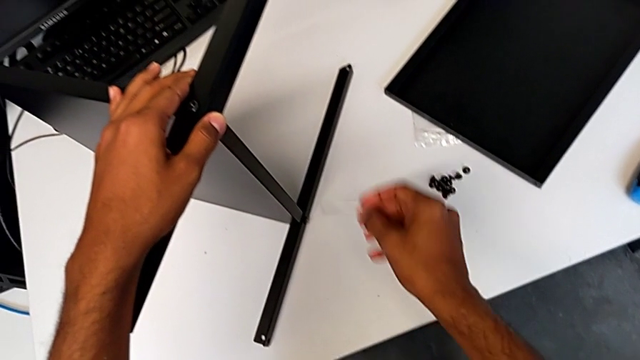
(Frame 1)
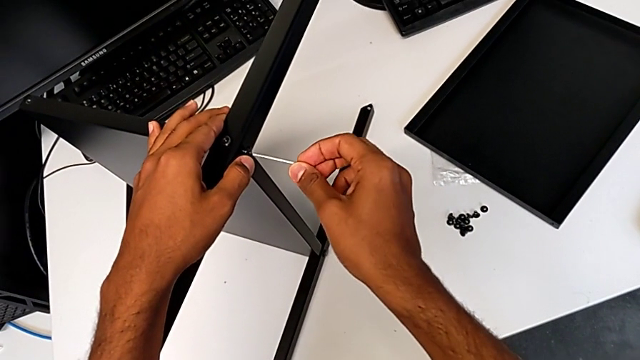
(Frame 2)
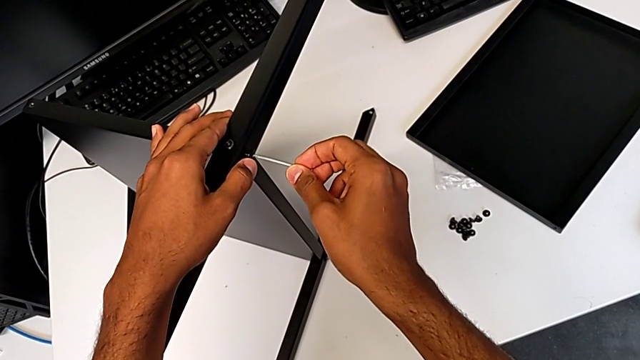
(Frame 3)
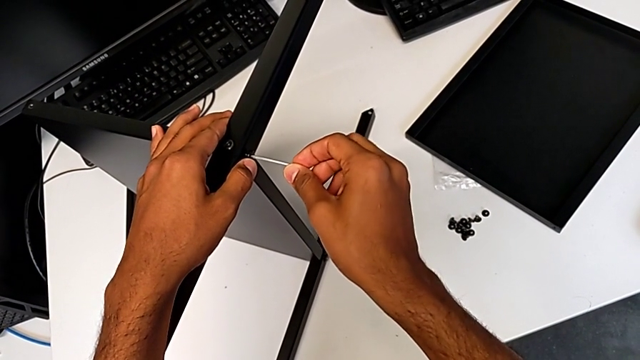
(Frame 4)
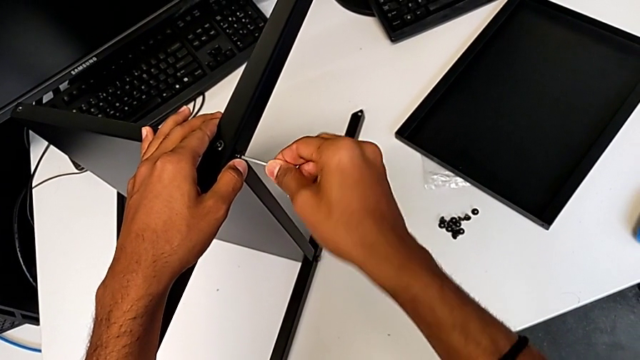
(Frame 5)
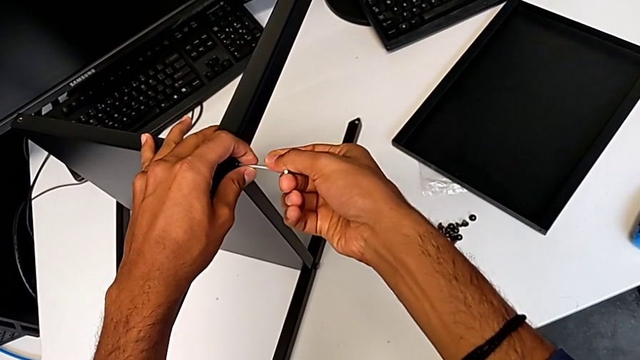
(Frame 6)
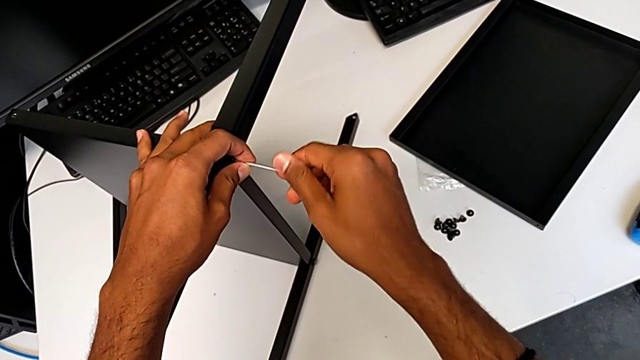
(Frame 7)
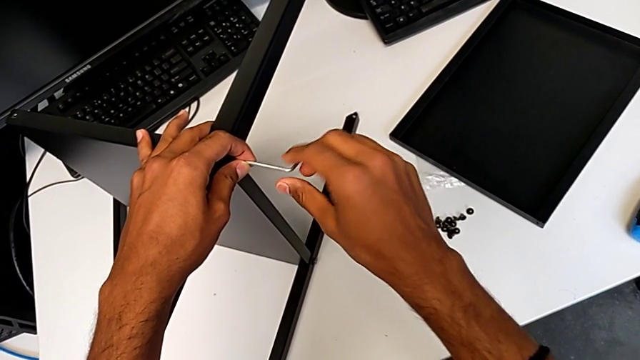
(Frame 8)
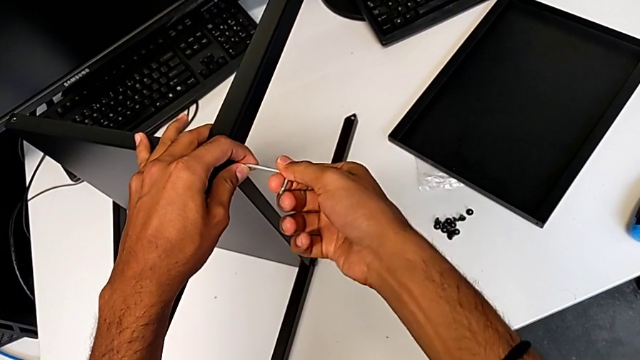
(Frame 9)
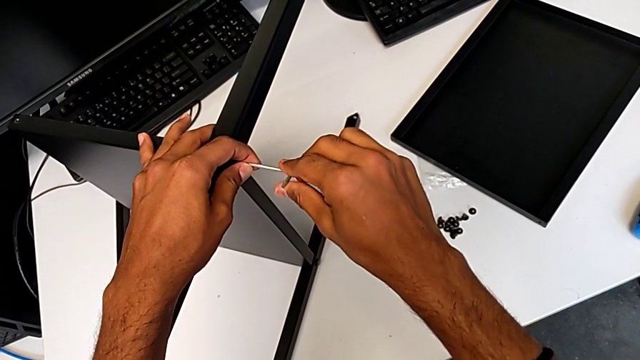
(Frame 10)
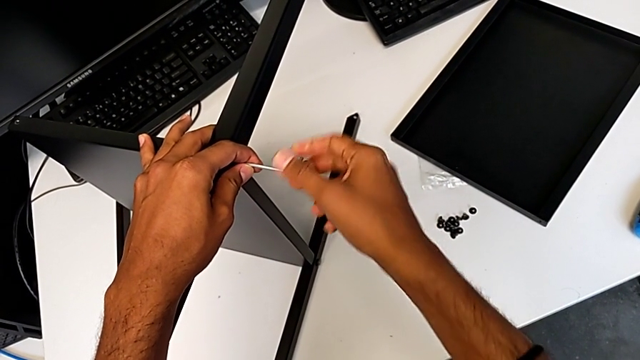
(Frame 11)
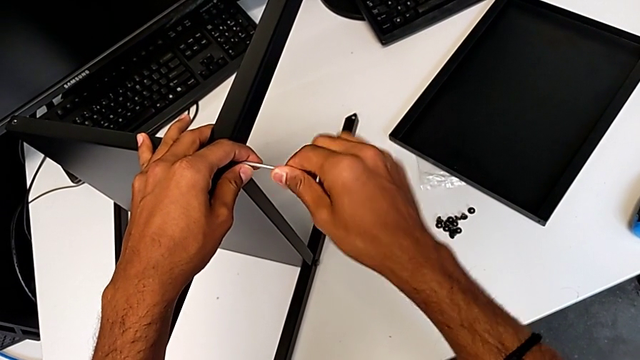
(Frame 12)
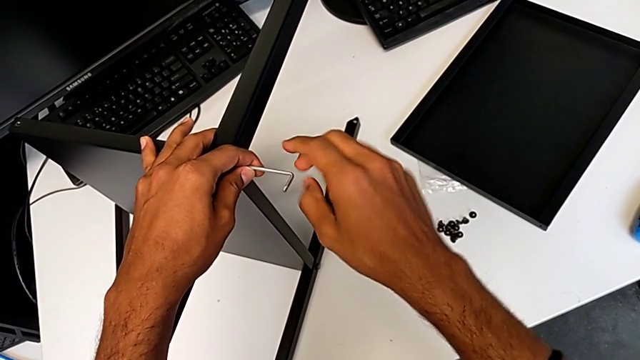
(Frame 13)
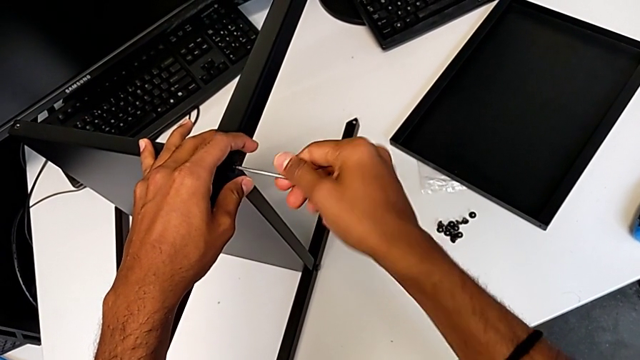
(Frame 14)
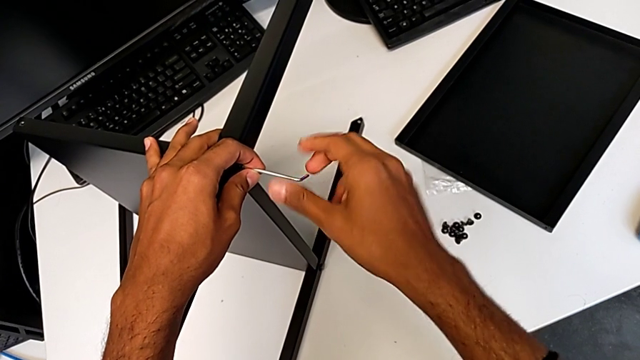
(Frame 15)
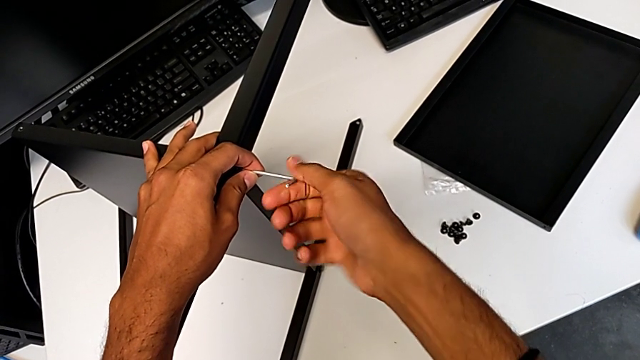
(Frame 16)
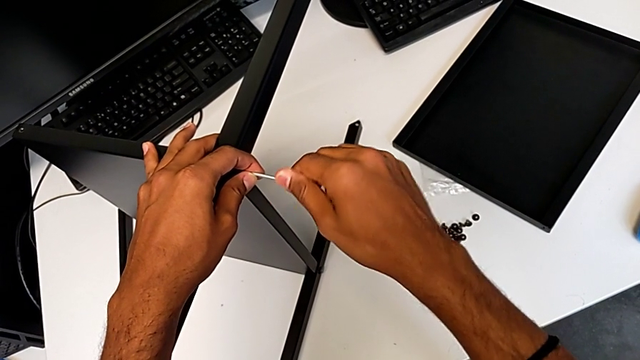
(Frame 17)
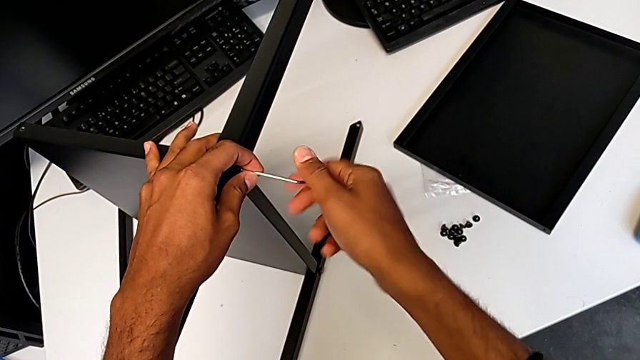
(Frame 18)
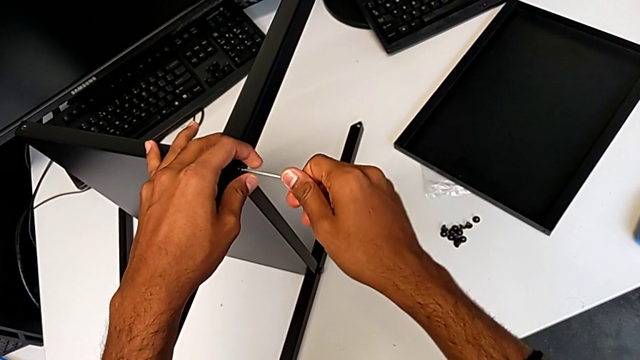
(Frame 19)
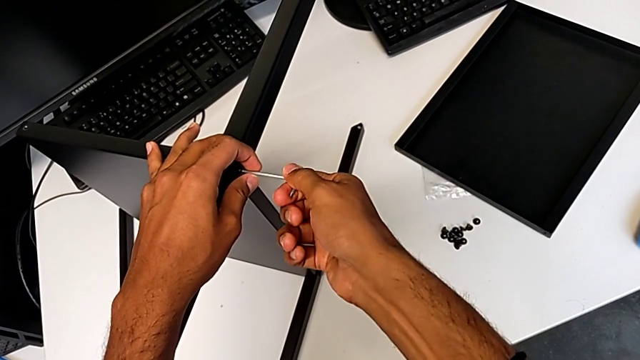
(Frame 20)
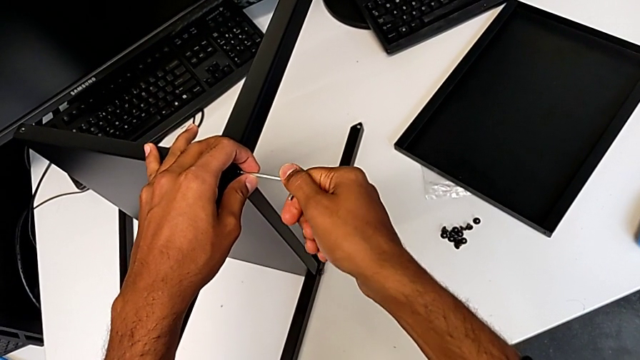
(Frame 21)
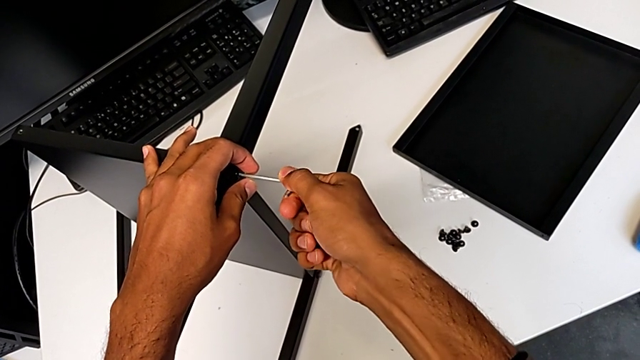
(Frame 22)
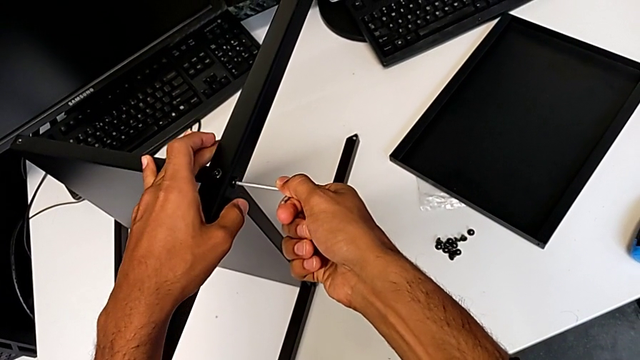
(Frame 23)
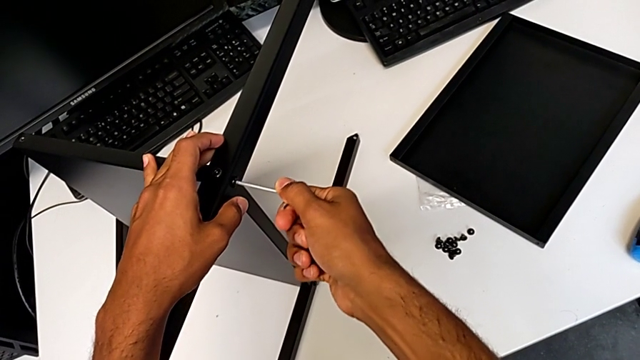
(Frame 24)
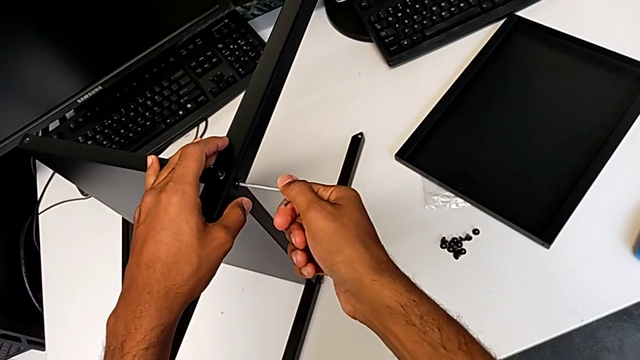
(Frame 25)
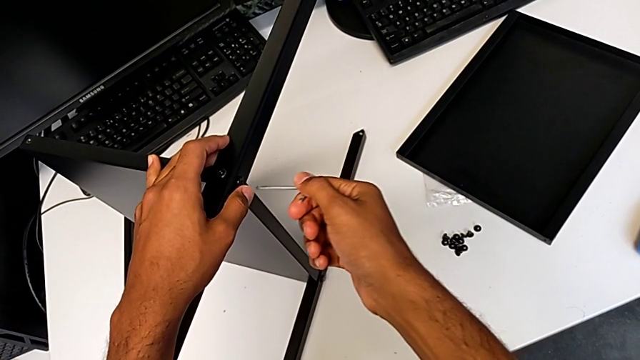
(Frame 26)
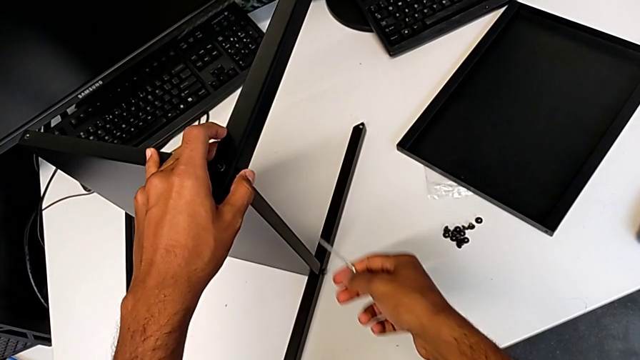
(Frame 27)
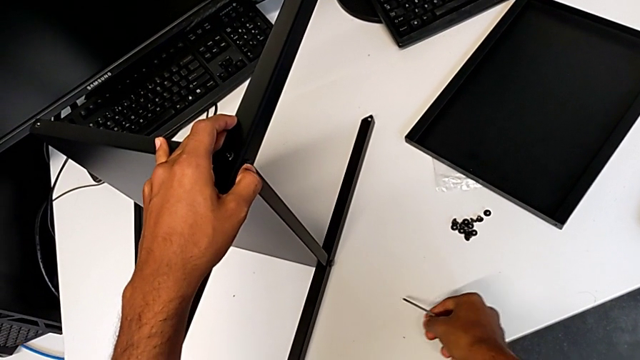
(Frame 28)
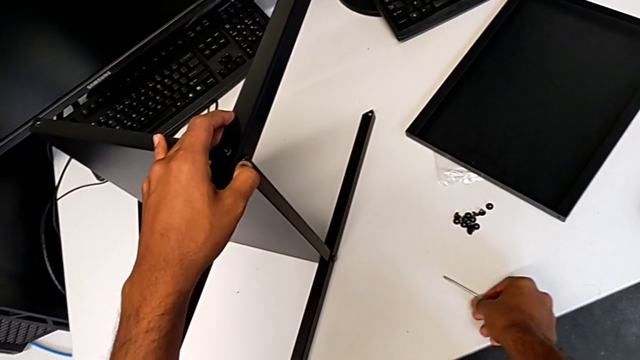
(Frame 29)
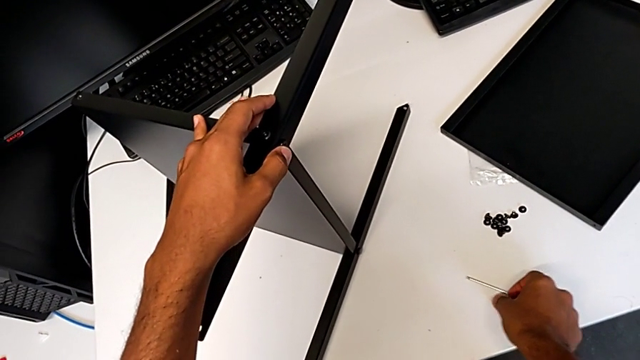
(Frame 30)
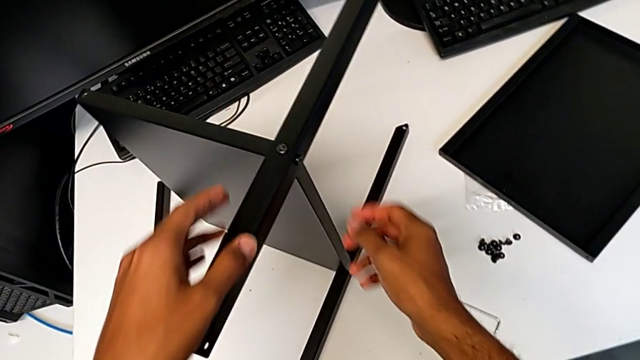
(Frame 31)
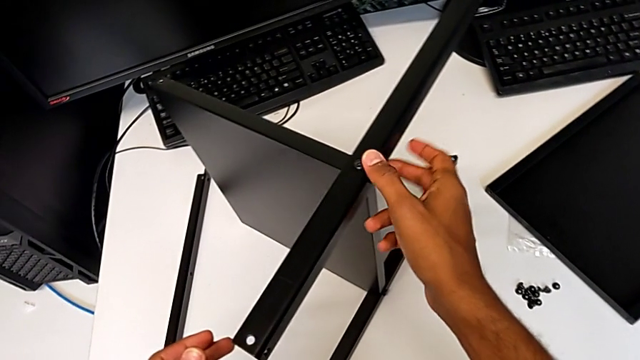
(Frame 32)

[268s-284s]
The camera wearer is screwing the second leg onto the shelf. They keep screwing the fourth hex socket head.

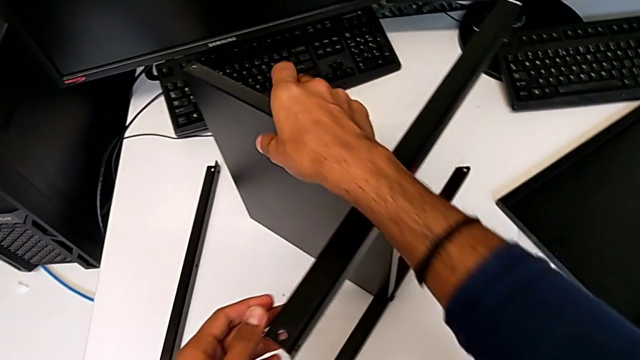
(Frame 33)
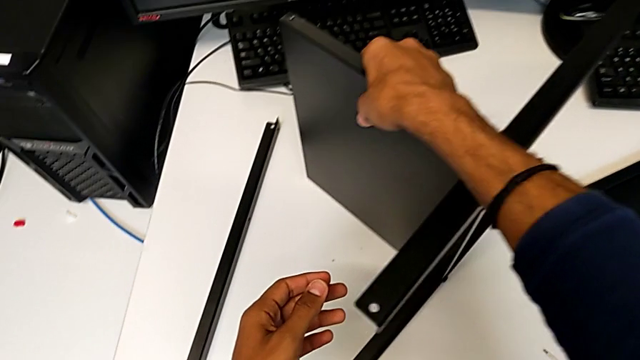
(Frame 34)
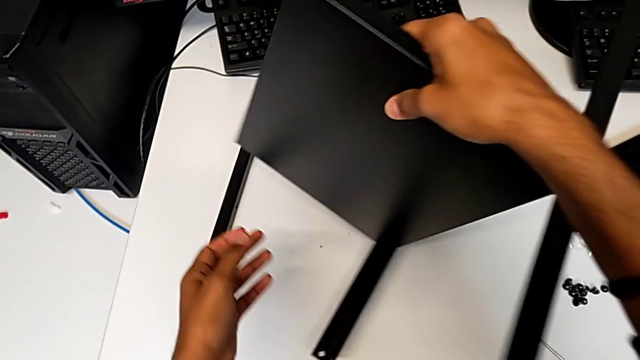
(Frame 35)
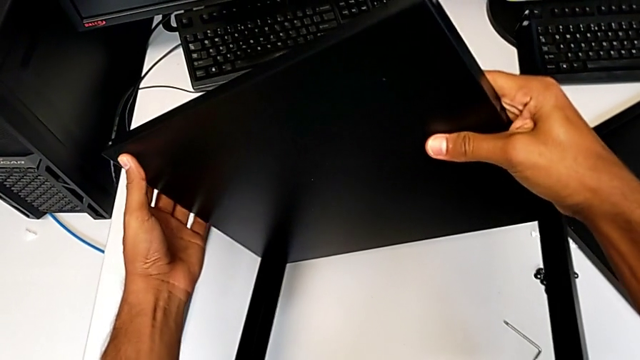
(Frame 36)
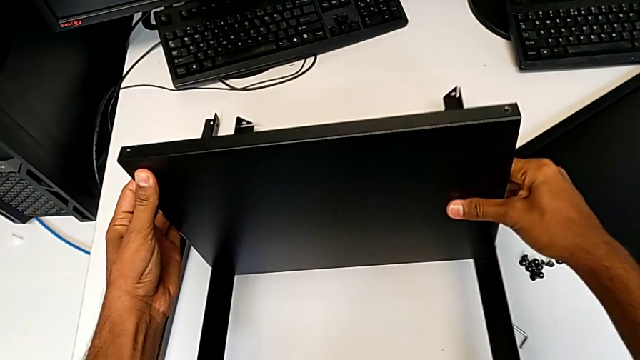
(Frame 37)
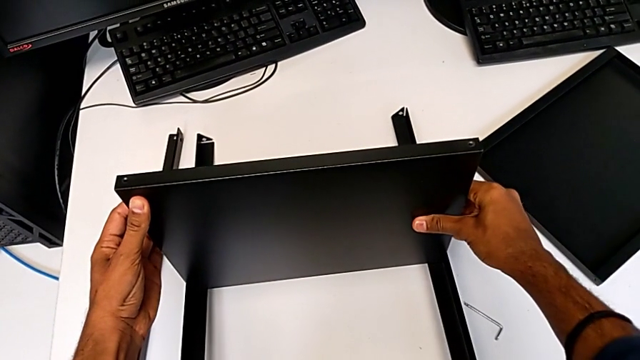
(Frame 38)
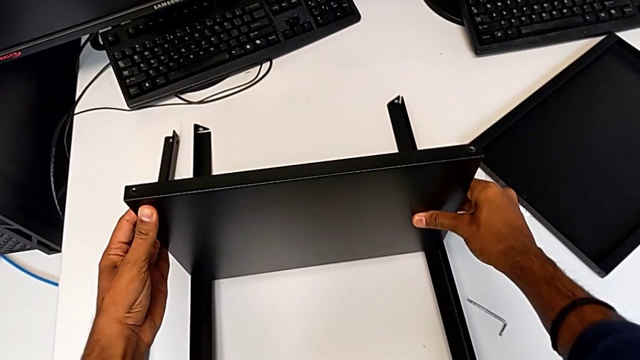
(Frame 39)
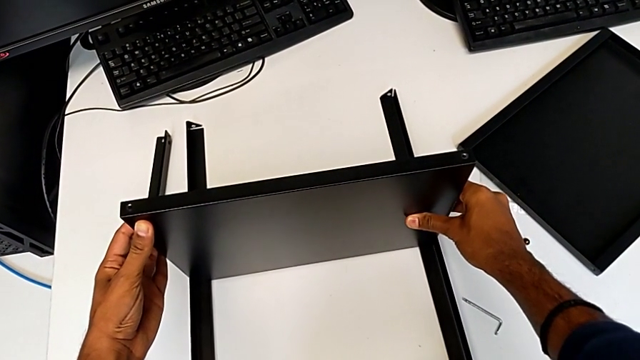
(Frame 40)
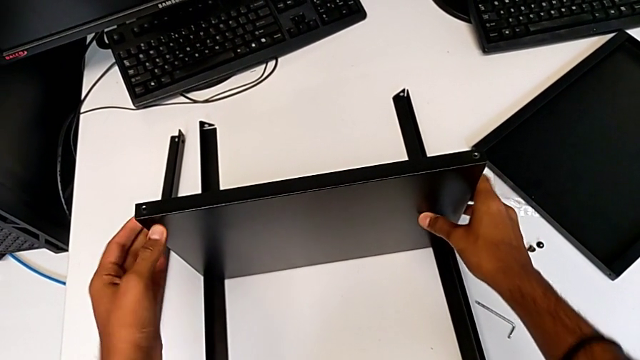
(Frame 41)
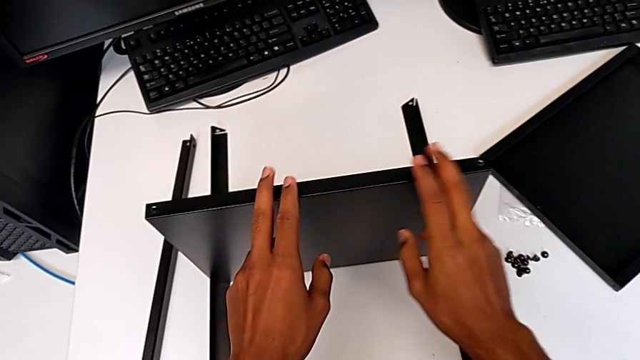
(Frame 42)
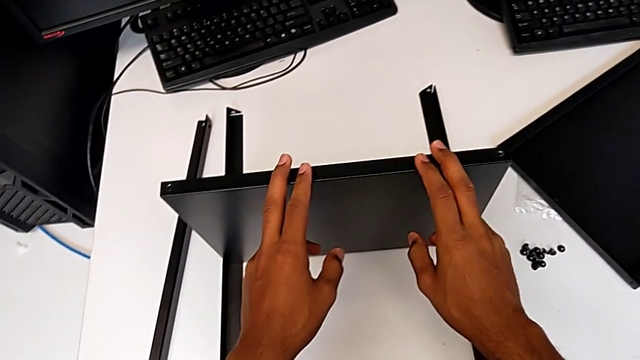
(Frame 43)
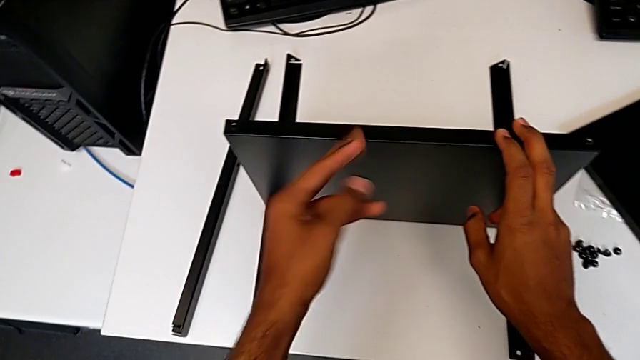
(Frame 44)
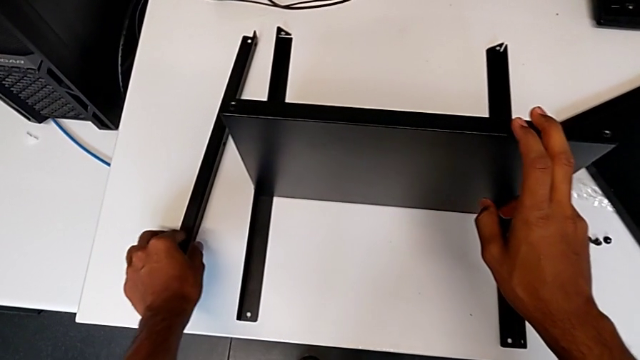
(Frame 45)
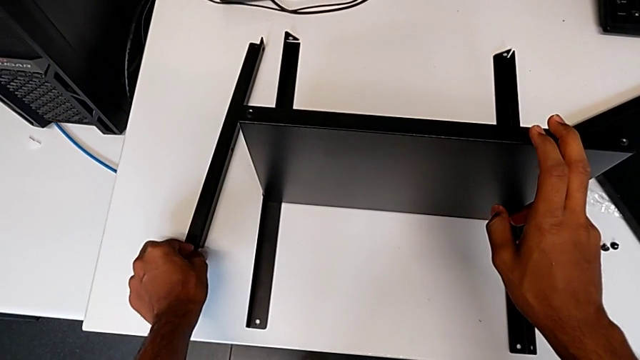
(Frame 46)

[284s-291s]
The camera wearer is placing the shelf and the third leg together. They rotate the tray.
